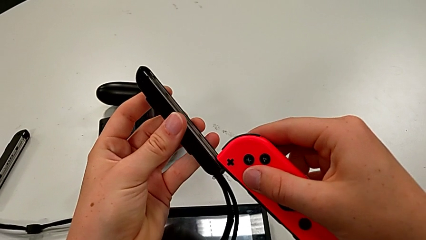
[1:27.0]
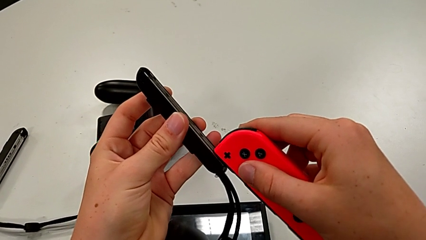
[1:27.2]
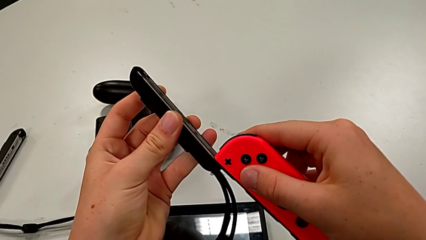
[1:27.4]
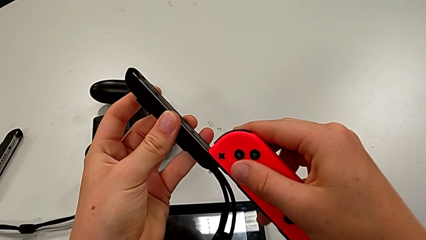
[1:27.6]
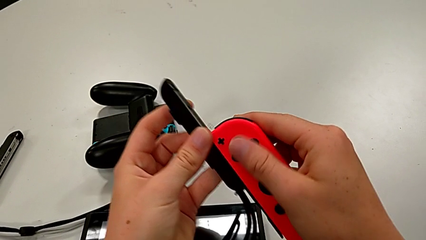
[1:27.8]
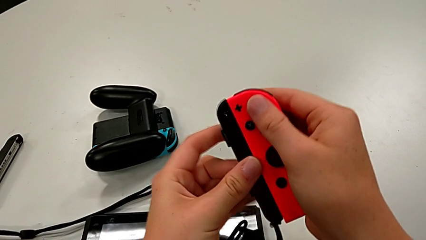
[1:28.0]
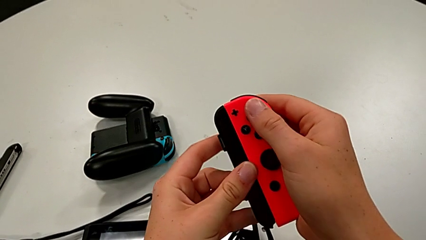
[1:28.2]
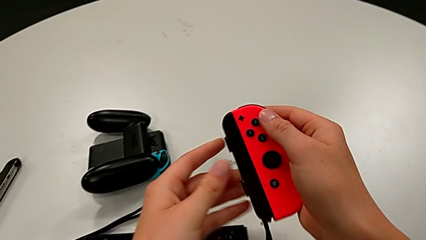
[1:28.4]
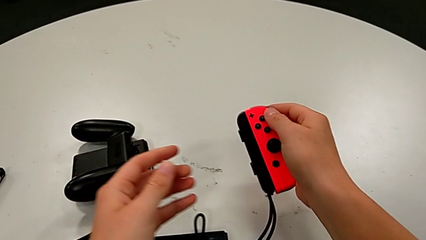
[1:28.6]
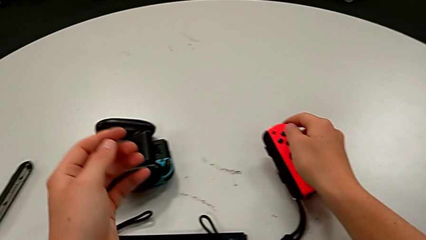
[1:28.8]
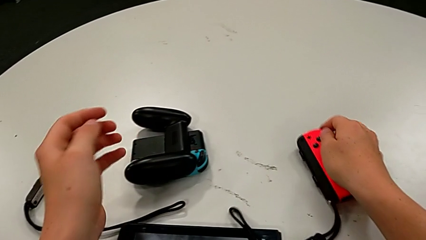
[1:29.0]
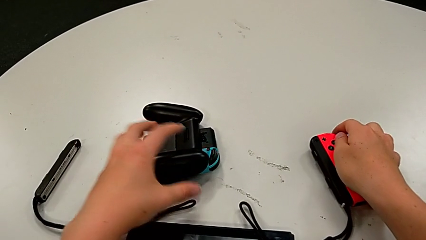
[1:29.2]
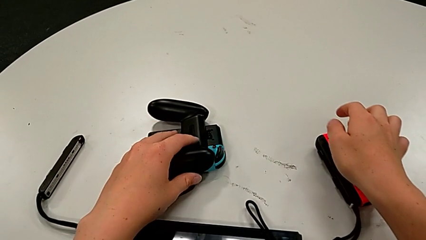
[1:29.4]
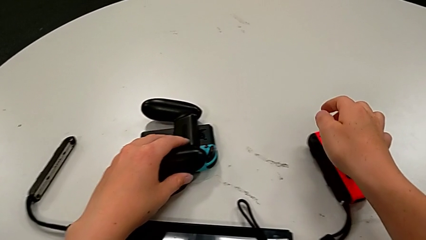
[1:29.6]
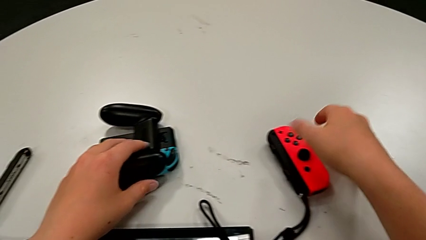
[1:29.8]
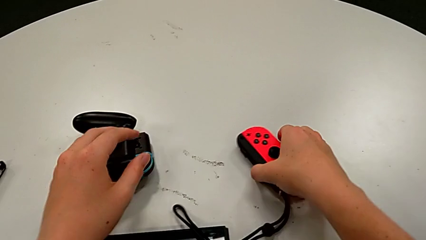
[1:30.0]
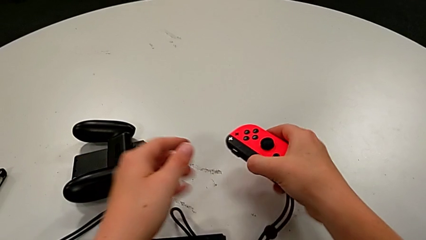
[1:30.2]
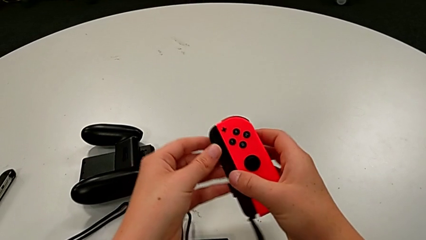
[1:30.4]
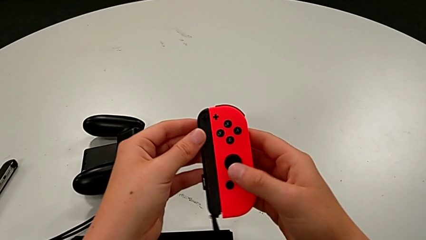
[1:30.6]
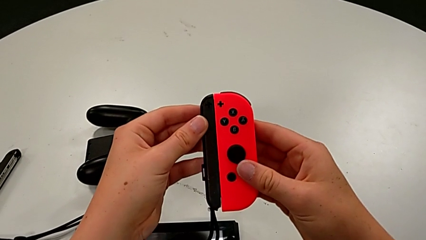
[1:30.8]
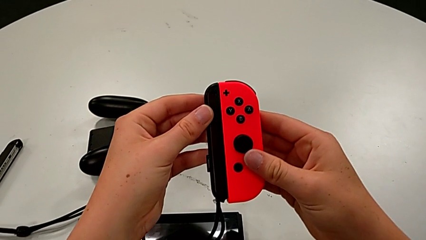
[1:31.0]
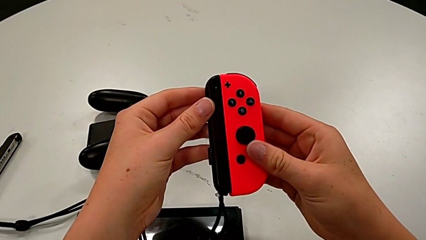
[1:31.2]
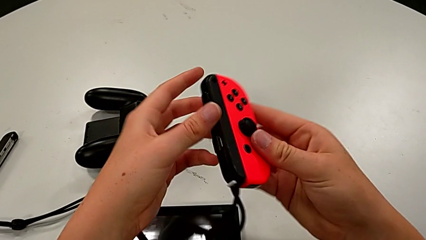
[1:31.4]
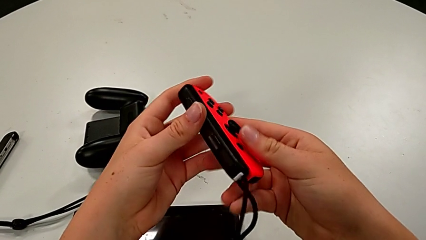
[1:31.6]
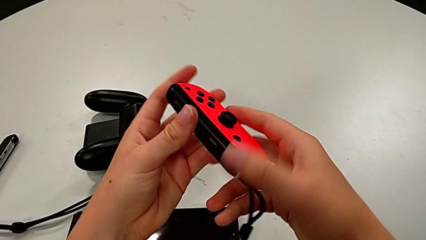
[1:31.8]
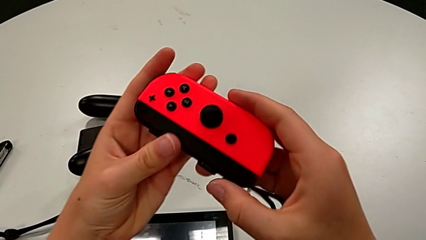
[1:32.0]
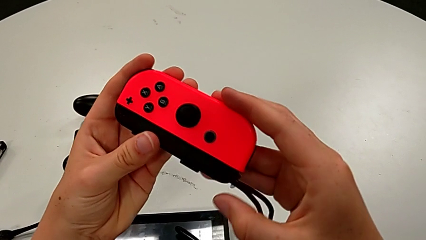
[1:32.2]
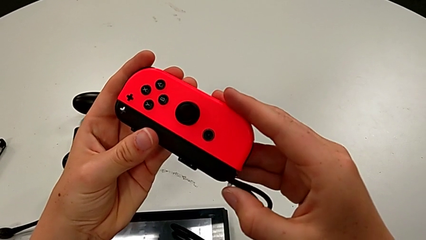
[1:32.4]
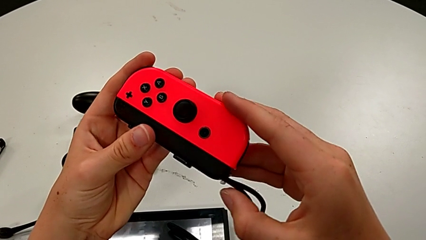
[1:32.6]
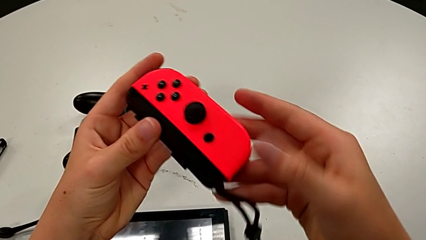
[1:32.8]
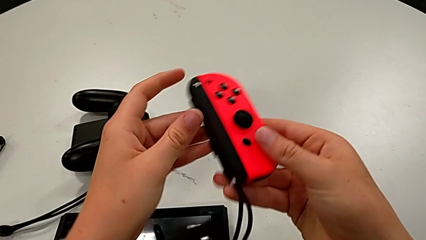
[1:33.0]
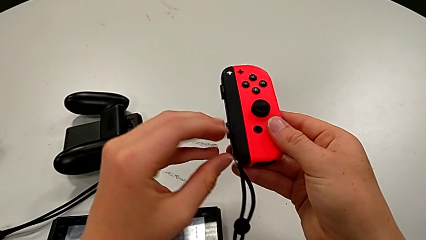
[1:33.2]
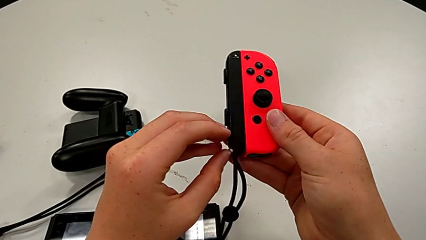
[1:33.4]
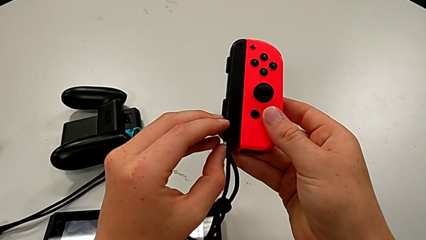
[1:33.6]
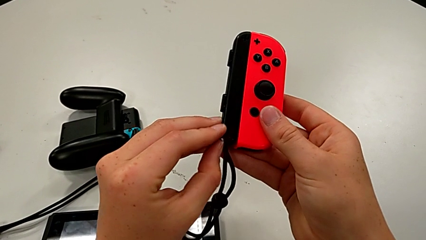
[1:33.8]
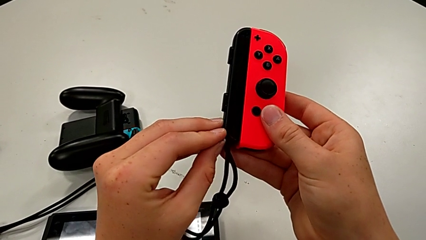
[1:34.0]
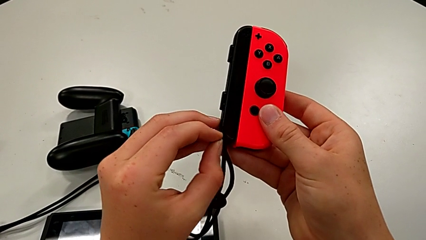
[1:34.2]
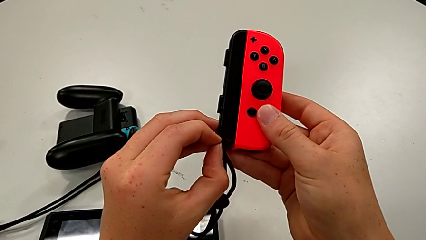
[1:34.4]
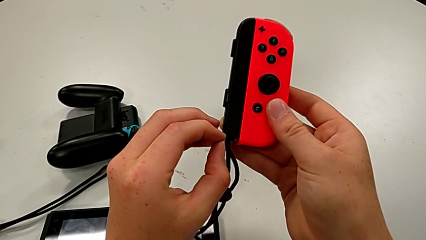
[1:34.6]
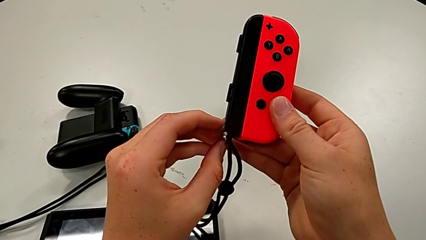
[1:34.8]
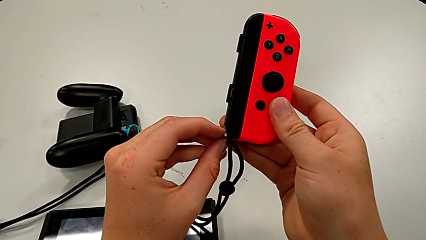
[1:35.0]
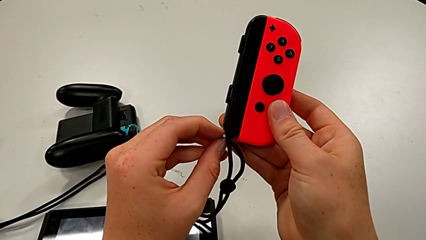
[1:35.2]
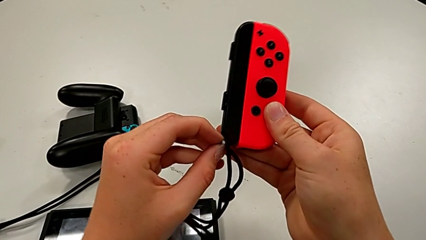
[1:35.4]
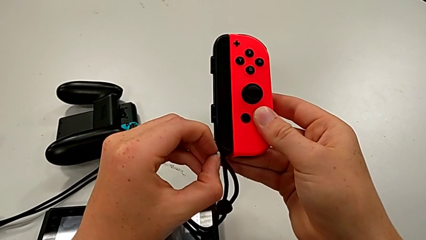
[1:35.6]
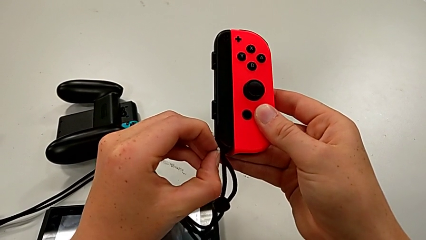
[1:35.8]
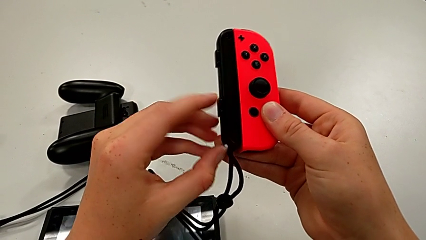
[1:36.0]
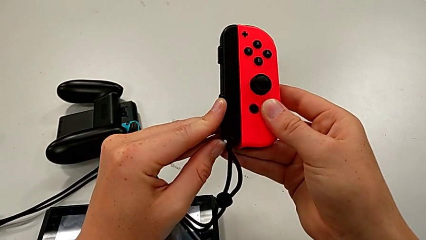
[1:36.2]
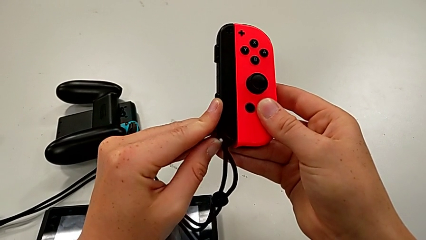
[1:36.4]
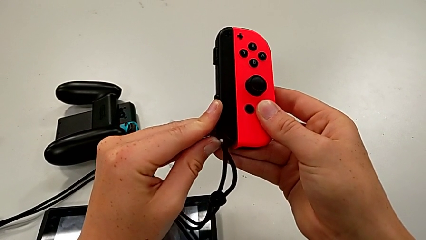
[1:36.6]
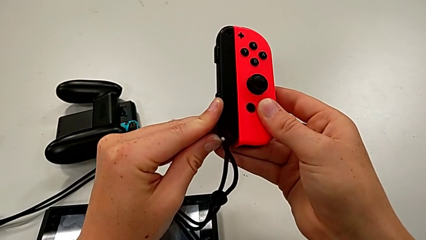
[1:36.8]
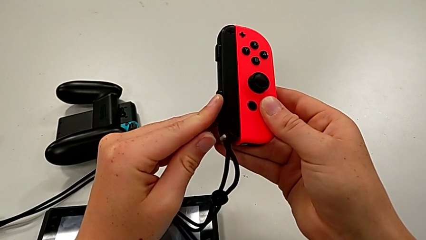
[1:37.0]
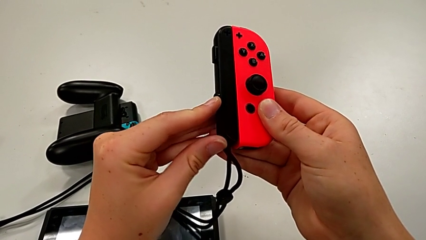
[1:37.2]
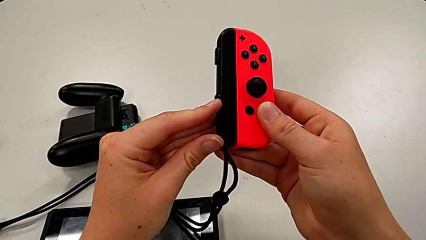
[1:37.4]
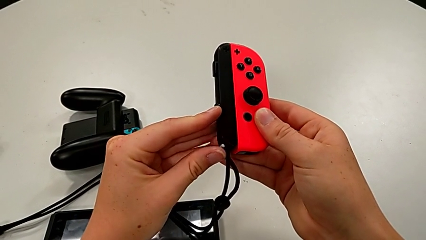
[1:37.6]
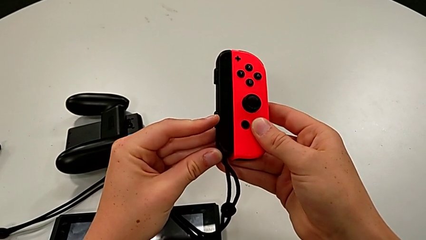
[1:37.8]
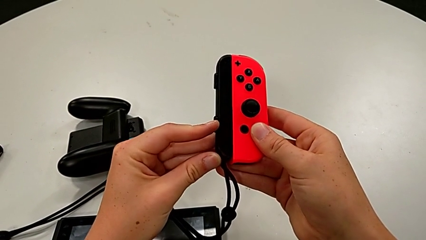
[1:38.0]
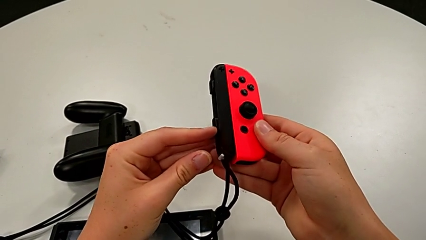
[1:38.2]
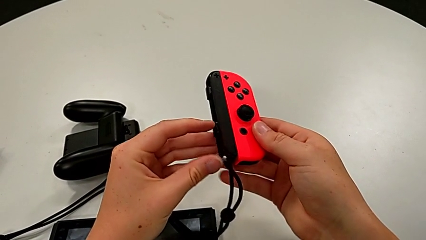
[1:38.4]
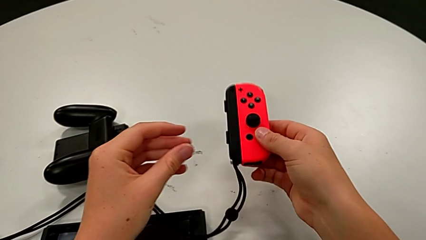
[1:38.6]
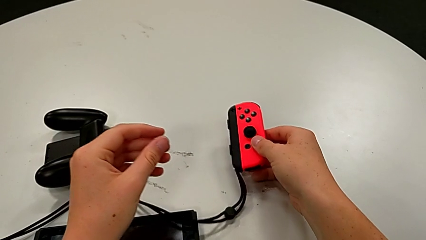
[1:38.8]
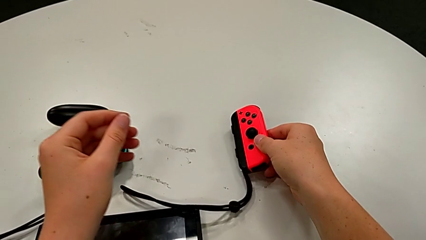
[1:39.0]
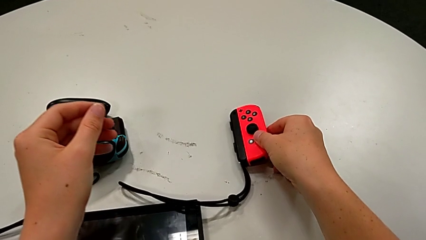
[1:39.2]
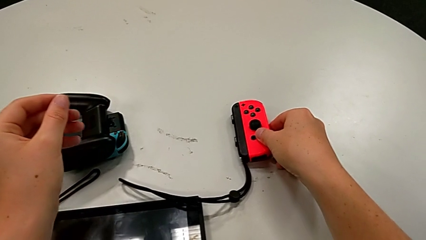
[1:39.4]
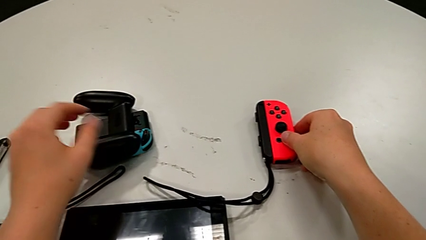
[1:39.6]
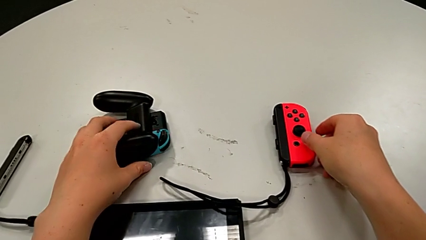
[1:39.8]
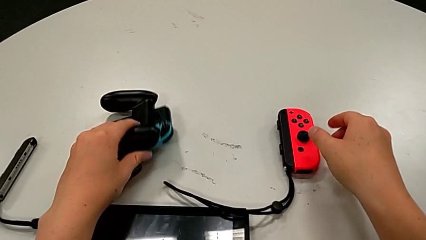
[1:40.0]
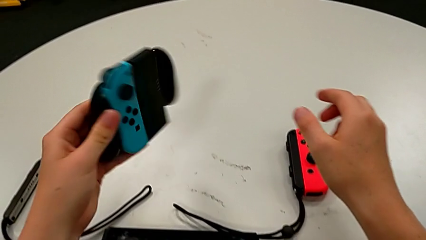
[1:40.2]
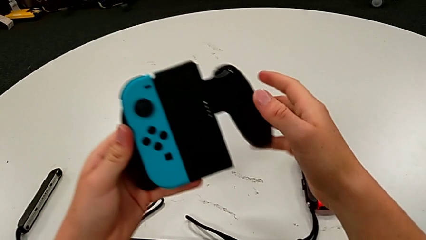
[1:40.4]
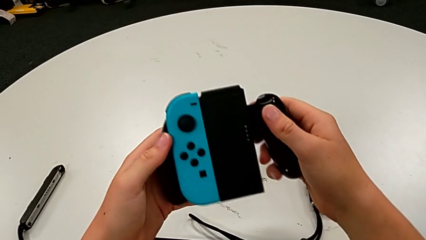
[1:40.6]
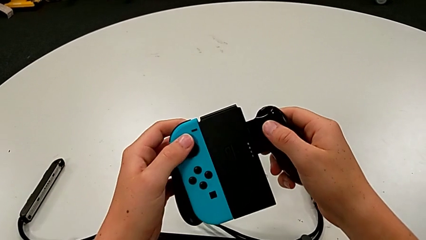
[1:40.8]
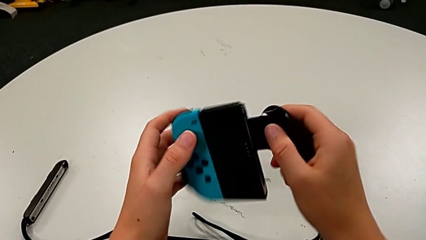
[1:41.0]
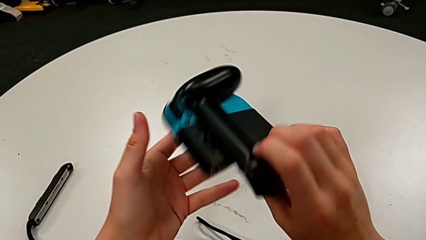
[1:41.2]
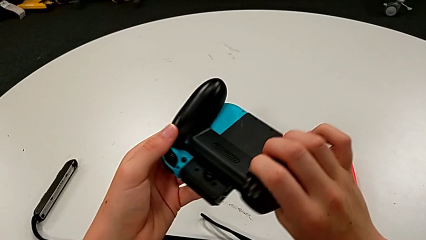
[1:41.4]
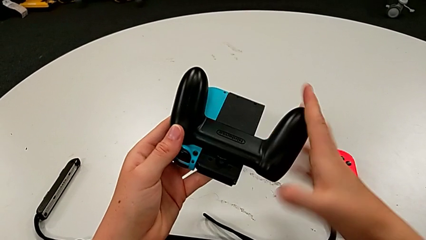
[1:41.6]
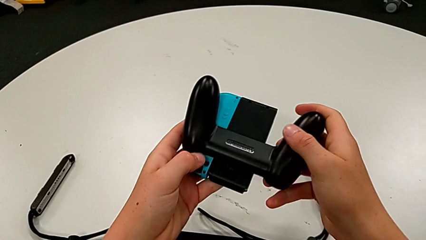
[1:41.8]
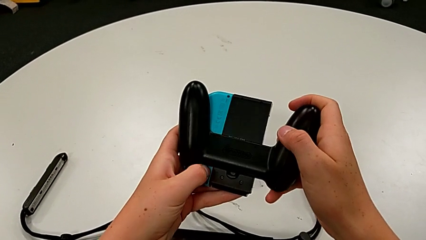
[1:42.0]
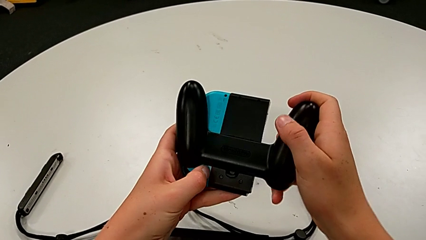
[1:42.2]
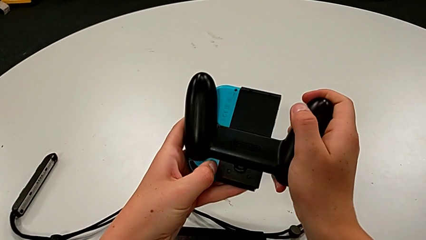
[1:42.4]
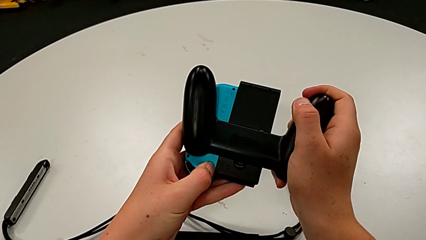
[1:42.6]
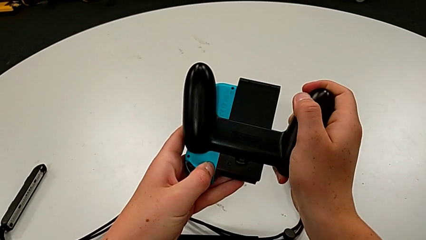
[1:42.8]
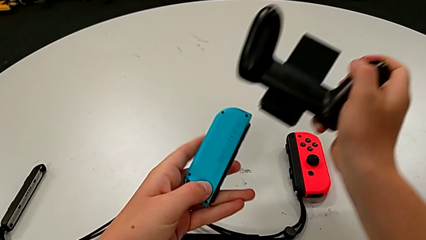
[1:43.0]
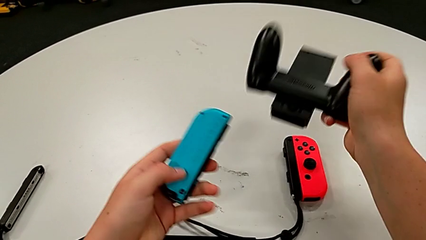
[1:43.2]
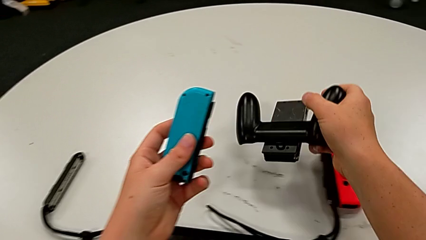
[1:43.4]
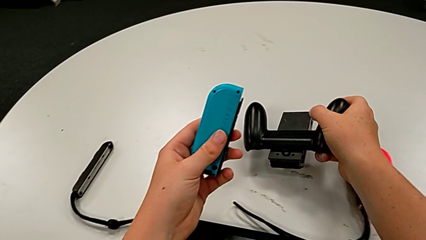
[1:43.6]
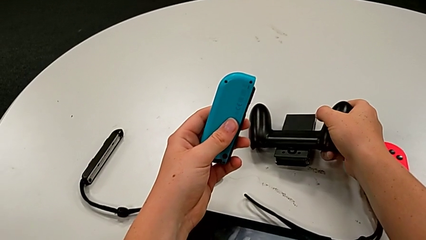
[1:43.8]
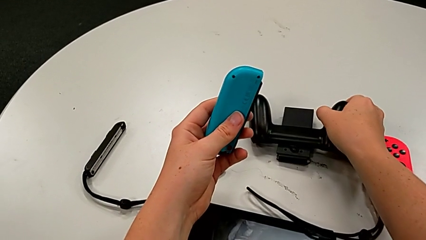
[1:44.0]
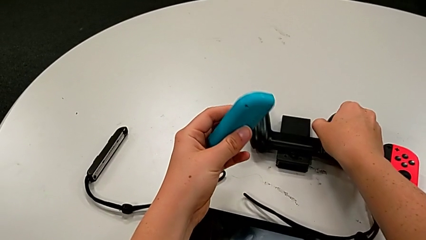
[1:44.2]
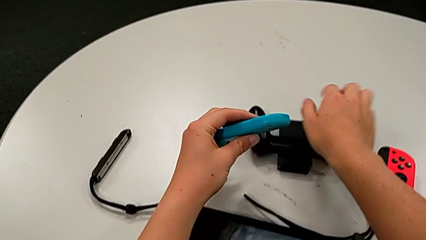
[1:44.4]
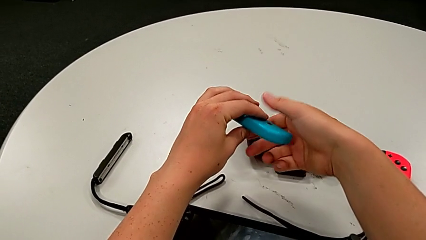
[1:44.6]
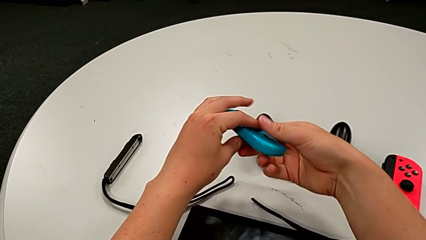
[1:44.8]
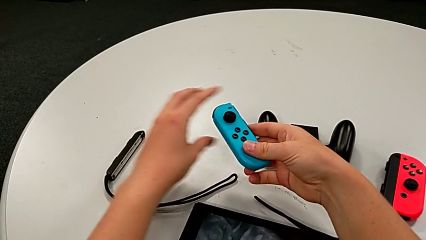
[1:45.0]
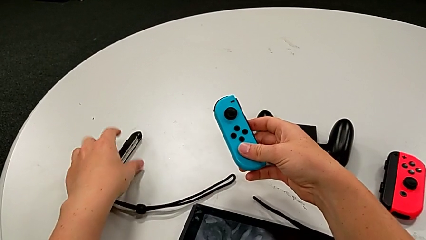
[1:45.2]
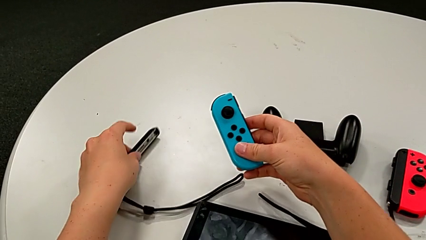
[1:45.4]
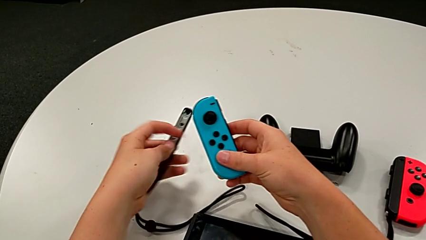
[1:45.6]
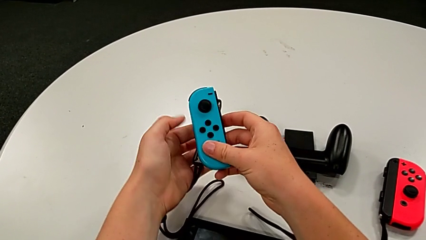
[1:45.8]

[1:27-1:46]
The camera wearer is assembling the joy_con_strap and locking the joy con by pressing the white button upwards. They assemble the red Joy-Con controller, lock the Joy-Con strap, disassemble the blue Joy-Con controller and grab the Joy-Con strap.
